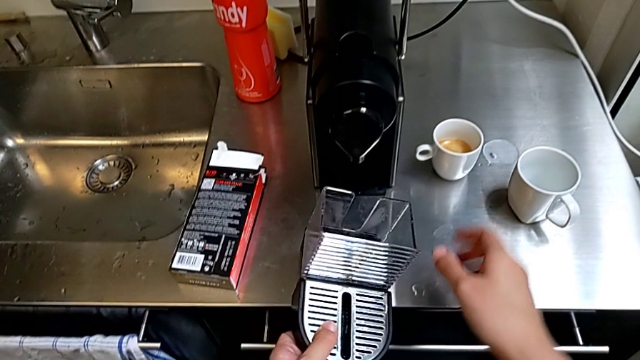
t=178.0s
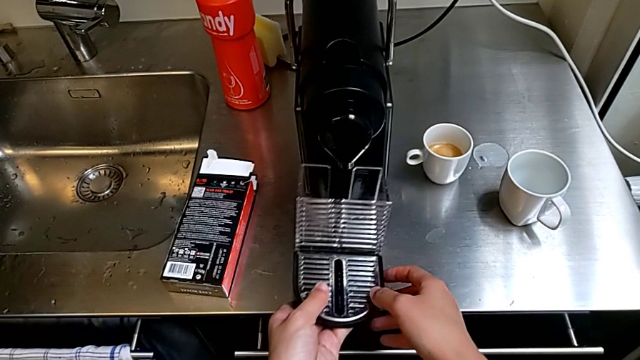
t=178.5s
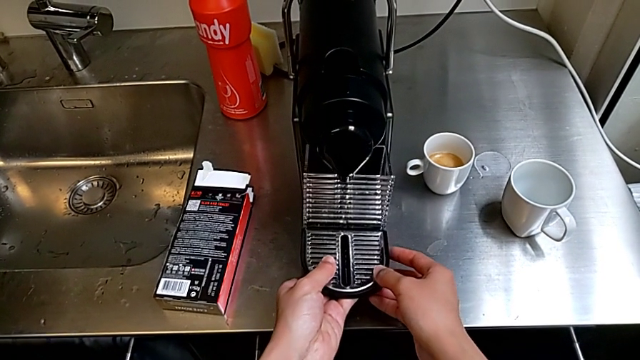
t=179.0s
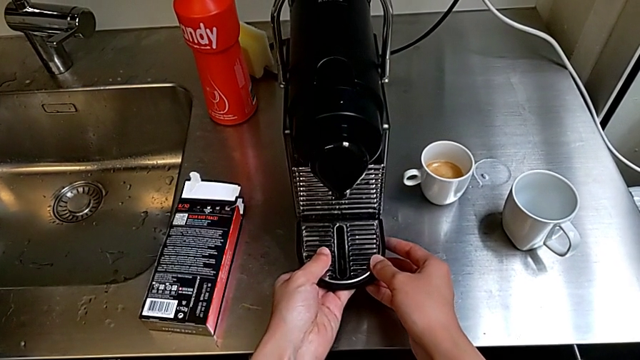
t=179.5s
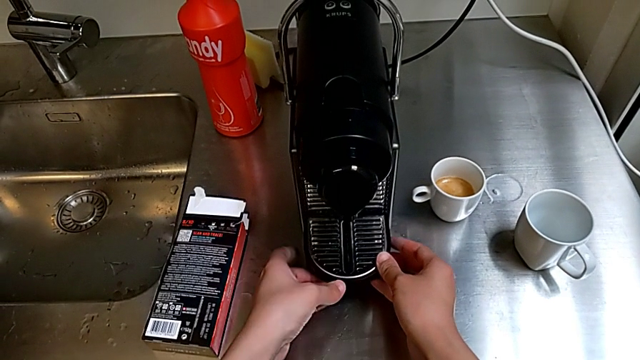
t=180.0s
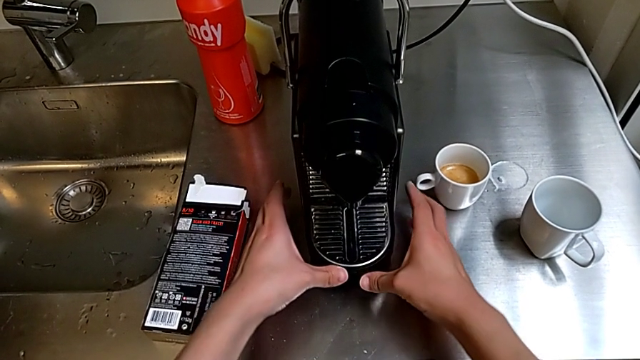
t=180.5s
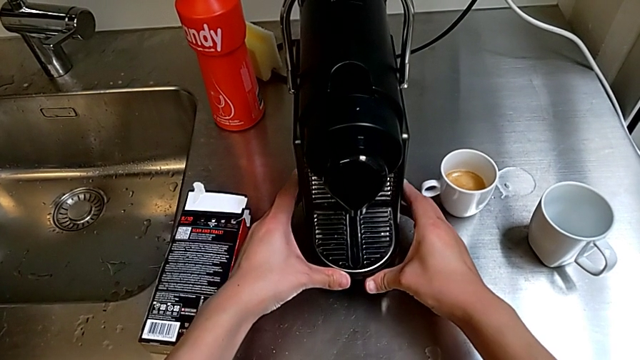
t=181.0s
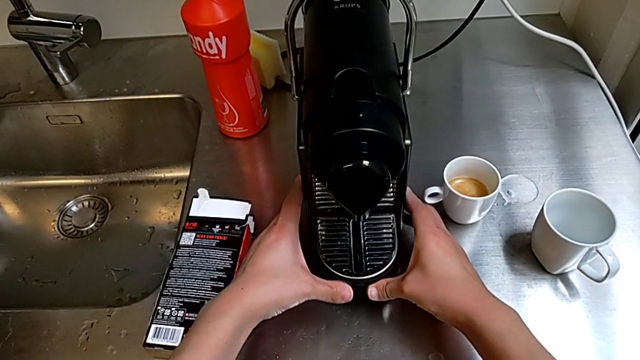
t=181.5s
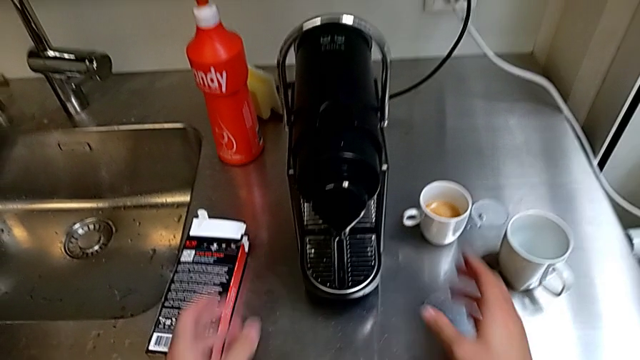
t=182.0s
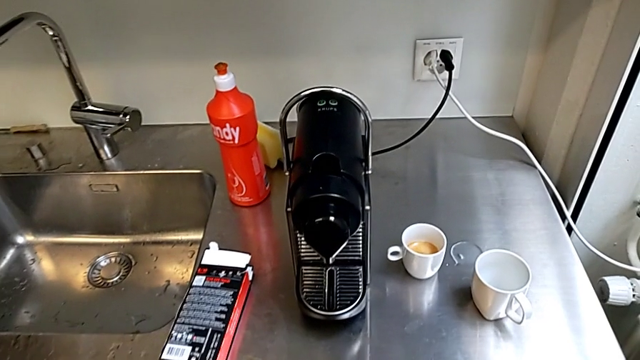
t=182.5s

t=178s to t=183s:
The camera wearer is attaching the drip tray to the capsule coffee machine. They insert the capsule container.

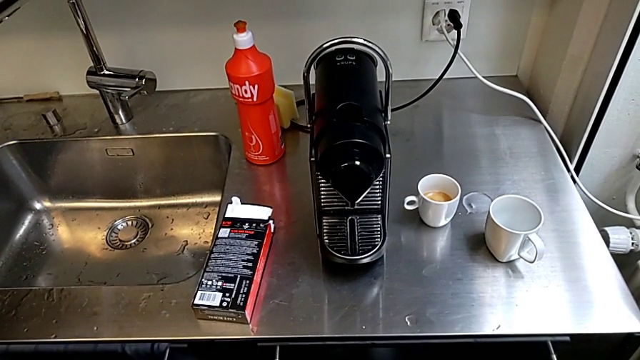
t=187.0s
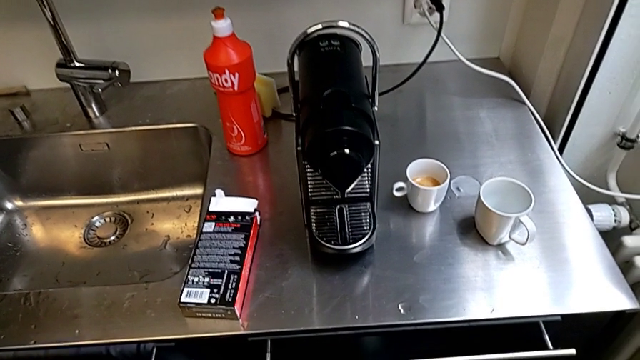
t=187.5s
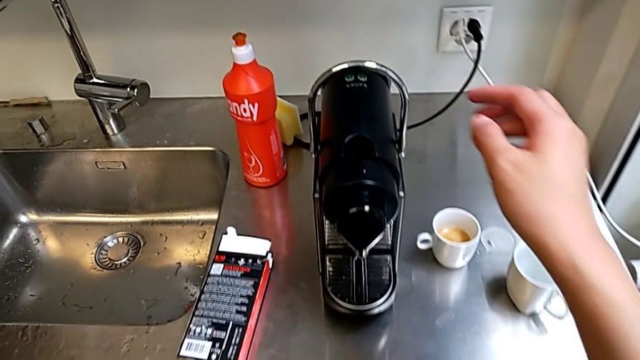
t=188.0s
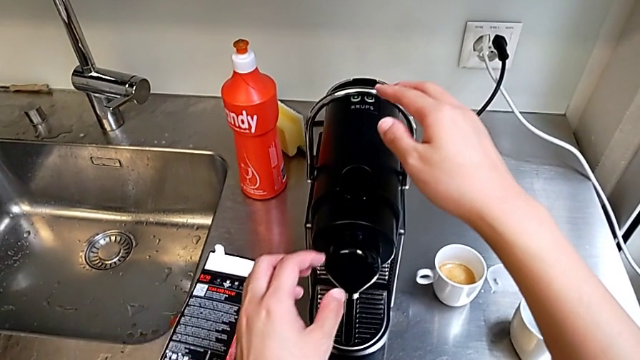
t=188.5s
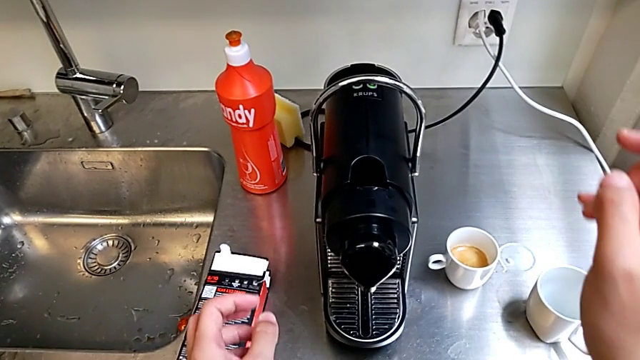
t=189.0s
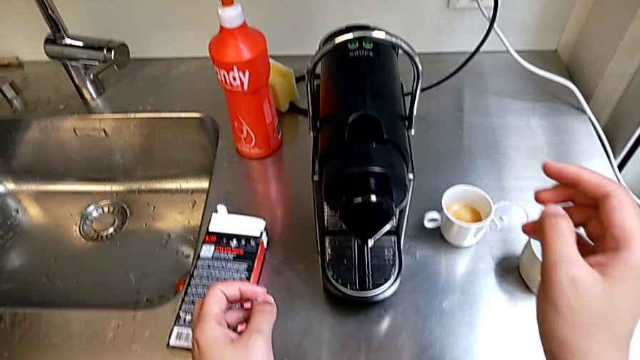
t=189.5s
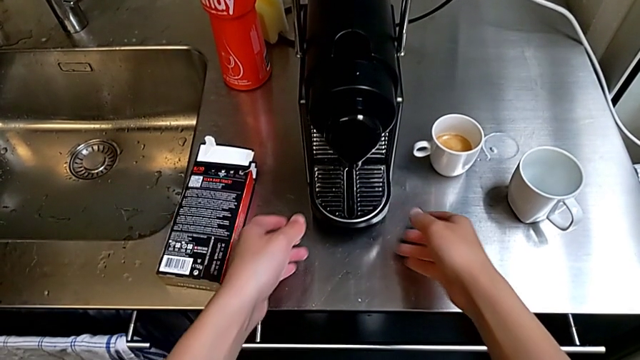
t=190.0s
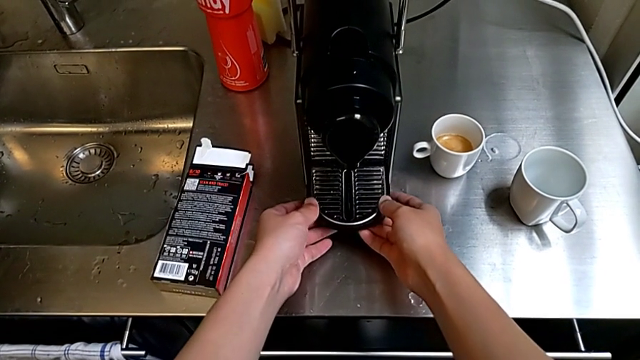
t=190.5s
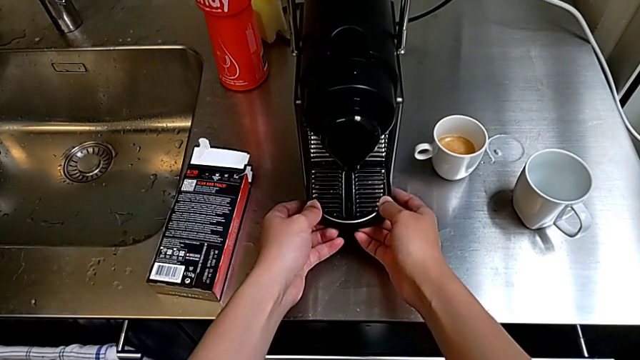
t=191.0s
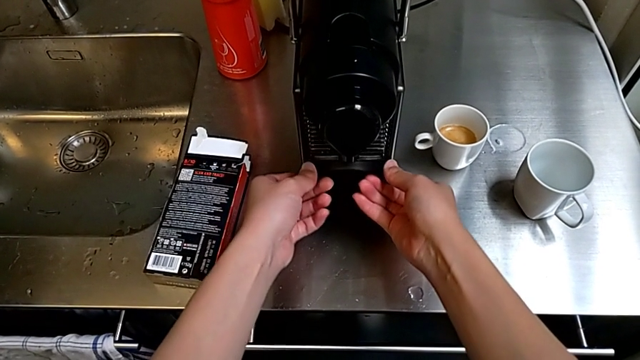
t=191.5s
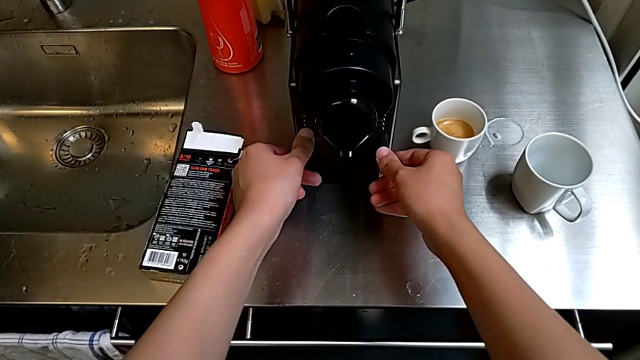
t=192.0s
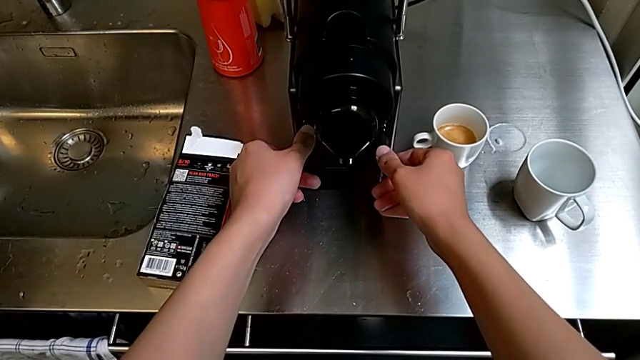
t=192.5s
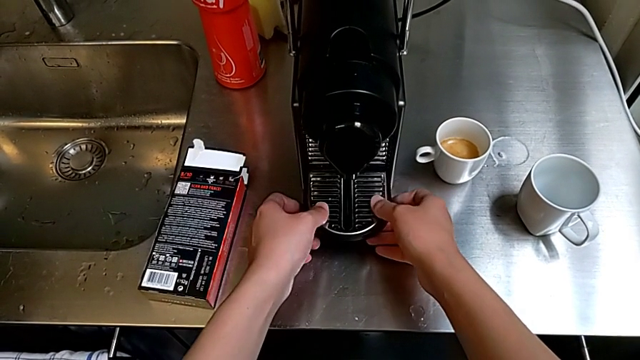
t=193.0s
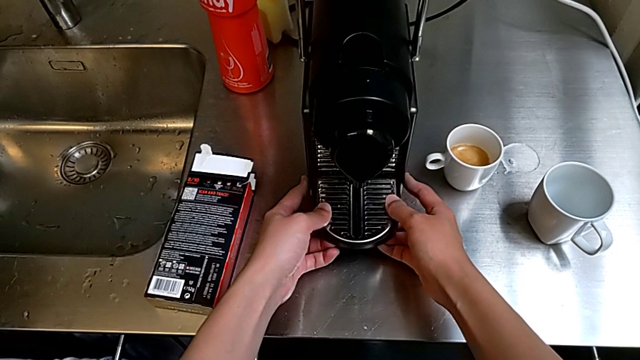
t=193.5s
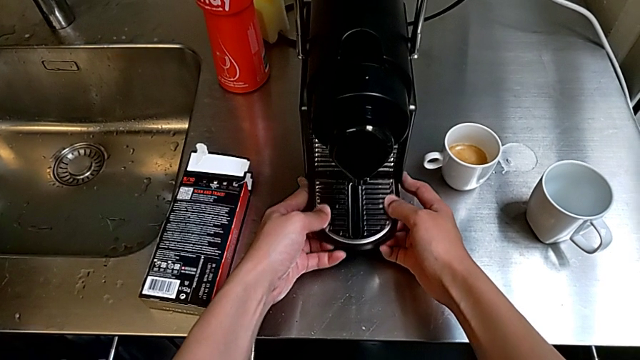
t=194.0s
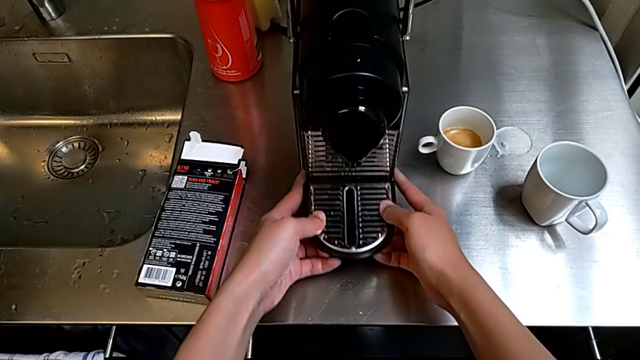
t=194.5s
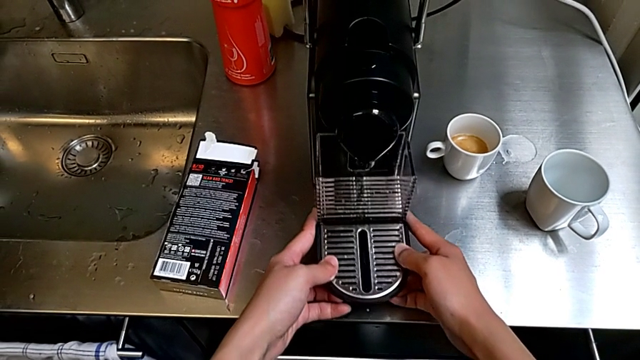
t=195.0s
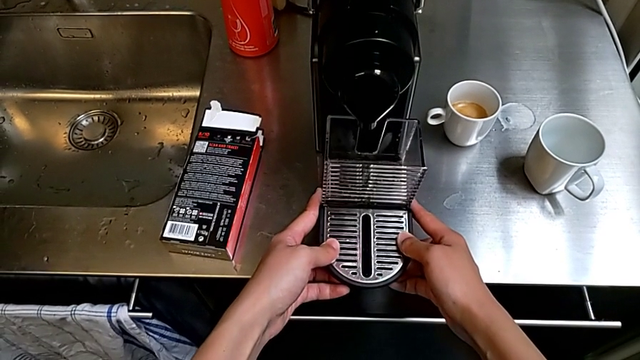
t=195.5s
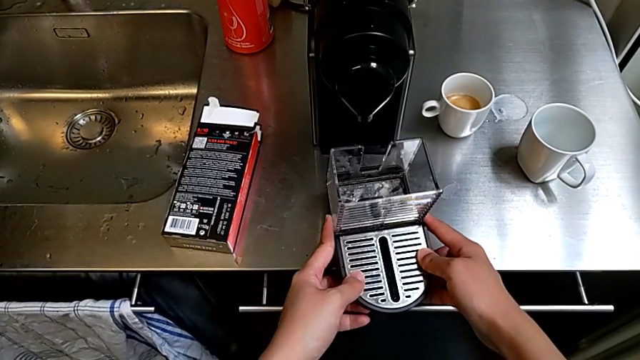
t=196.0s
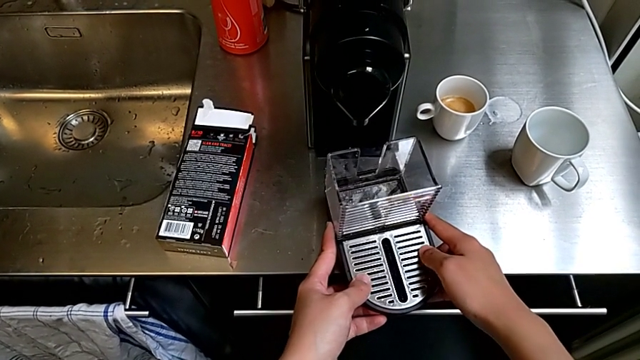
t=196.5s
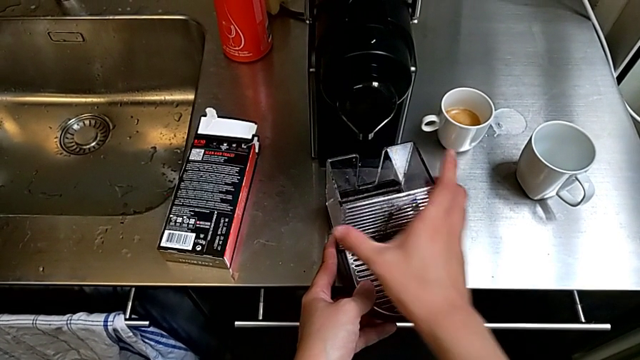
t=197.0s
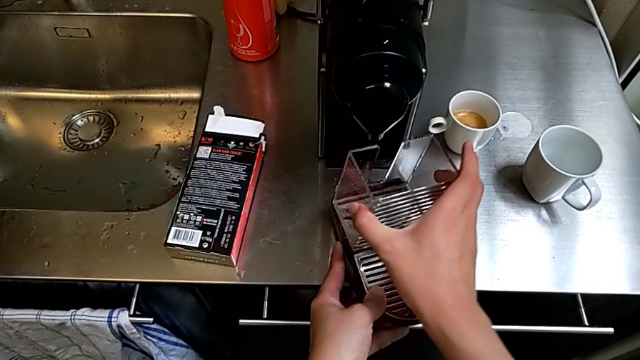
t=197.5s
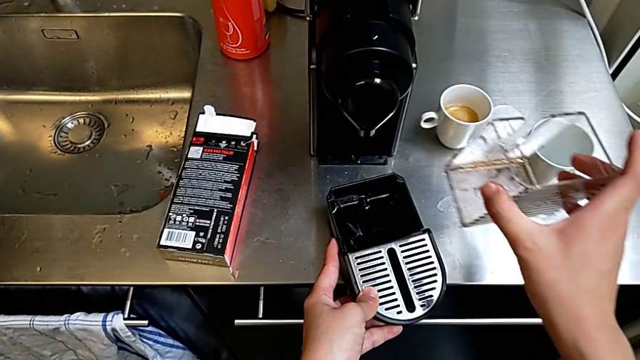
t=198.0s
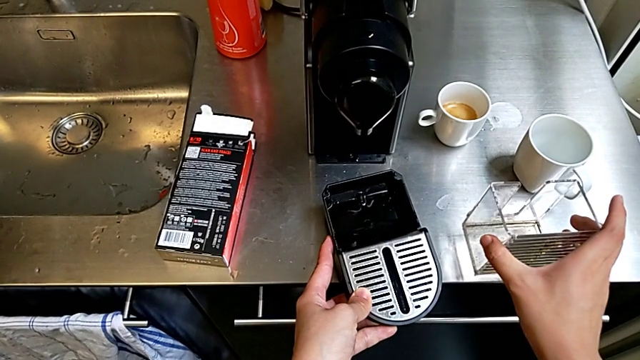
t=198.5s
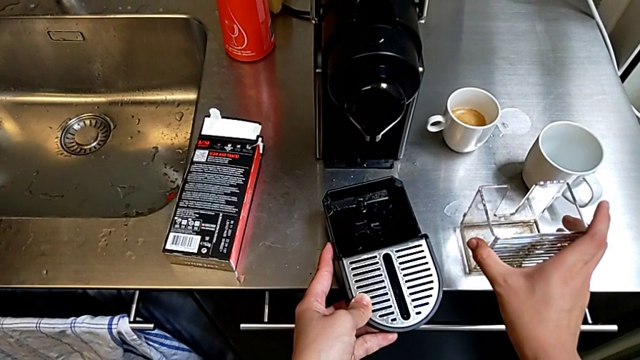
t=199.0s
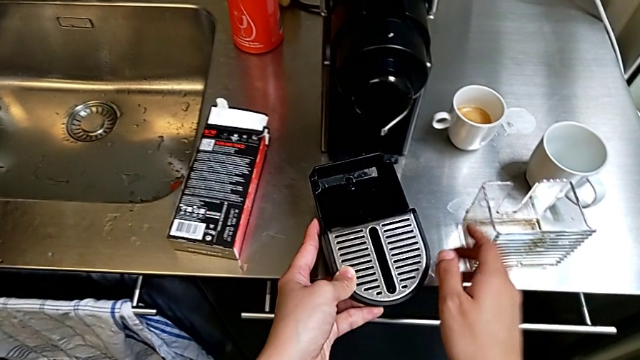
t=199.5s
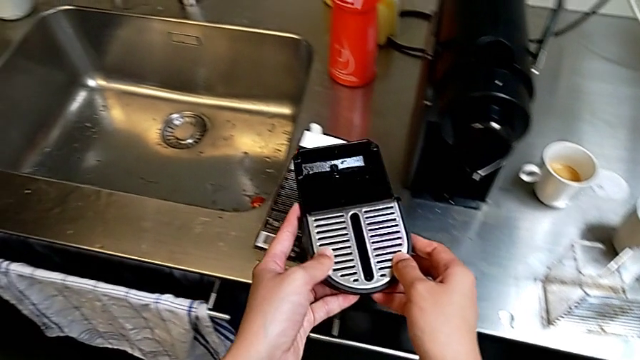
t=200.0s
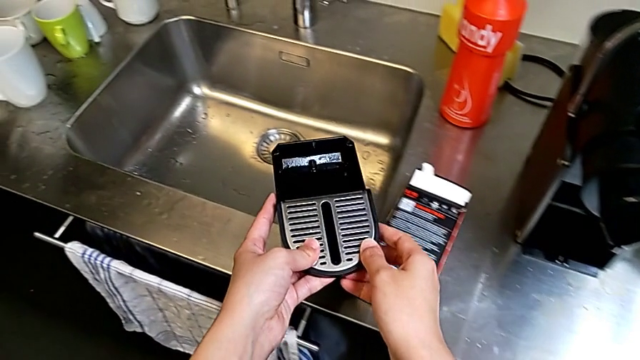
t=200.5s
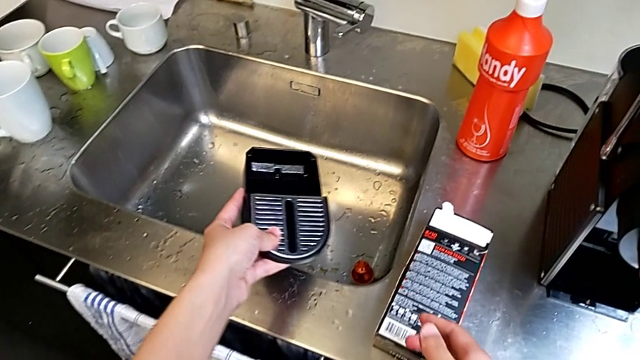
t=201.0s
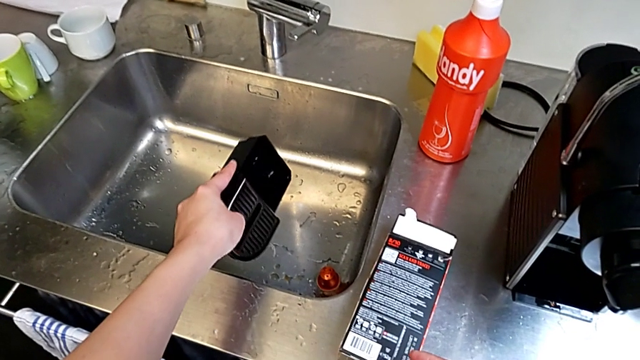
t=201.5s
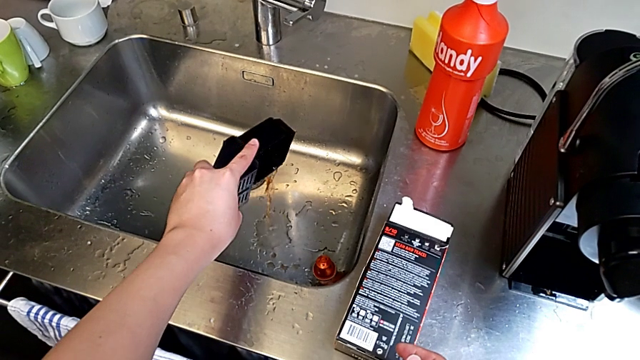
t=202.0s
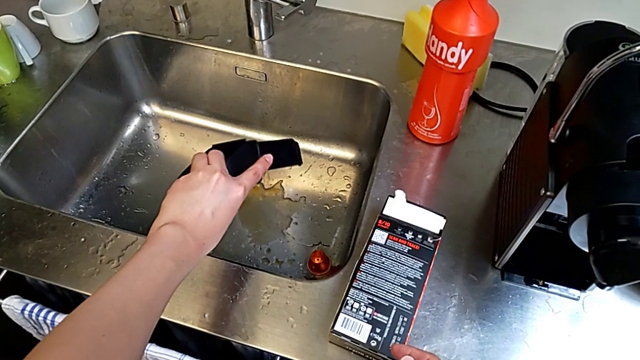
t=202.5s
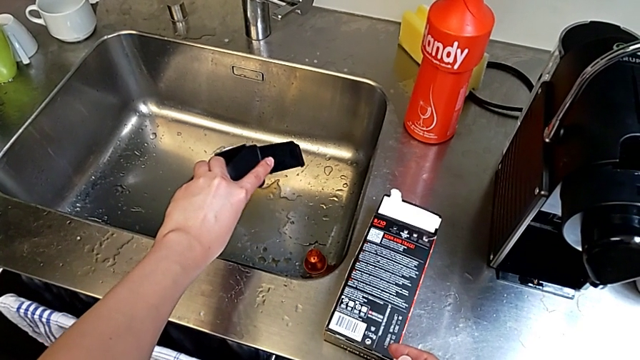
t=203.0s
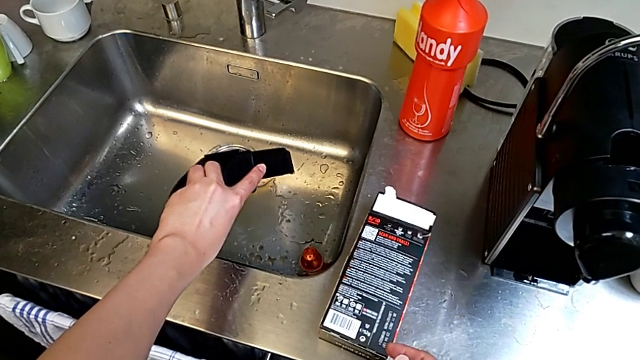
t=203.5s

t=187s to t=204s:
The camera wearer empties the drip tray every day. They lift the drip tray, grab it, drop it, withdraw the capsule container twice and pour the drip tray.
